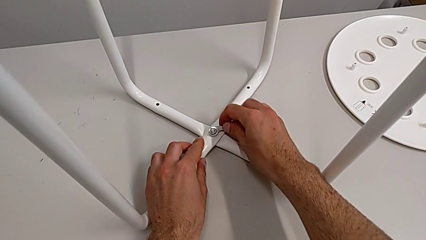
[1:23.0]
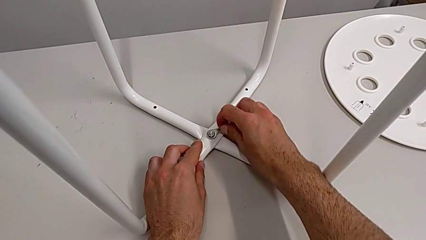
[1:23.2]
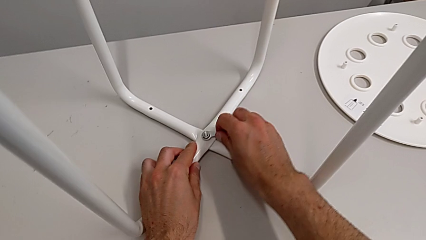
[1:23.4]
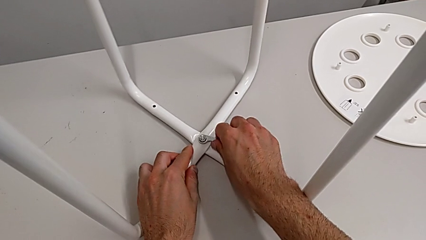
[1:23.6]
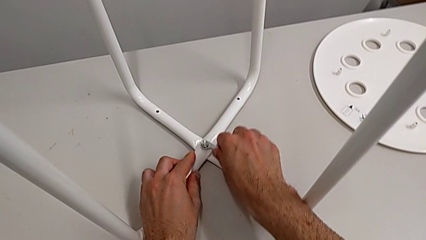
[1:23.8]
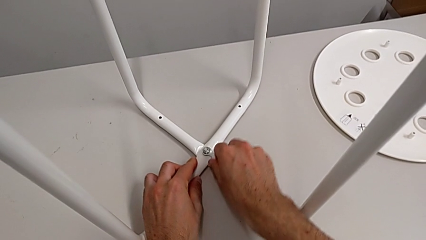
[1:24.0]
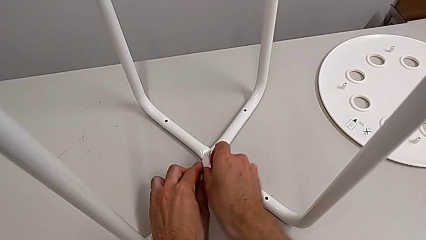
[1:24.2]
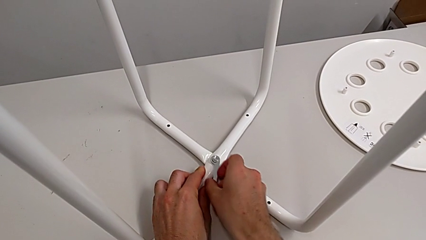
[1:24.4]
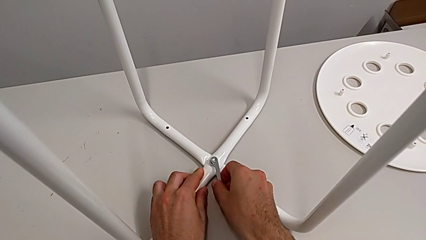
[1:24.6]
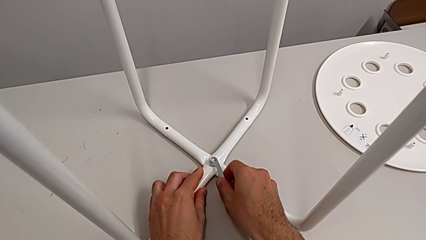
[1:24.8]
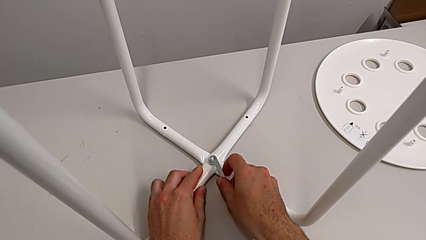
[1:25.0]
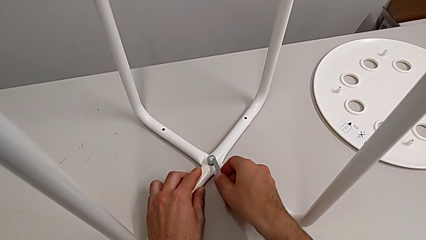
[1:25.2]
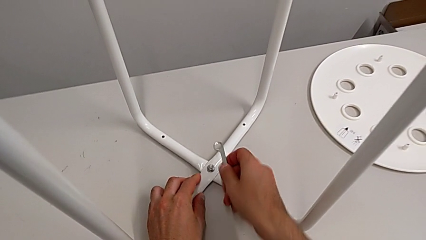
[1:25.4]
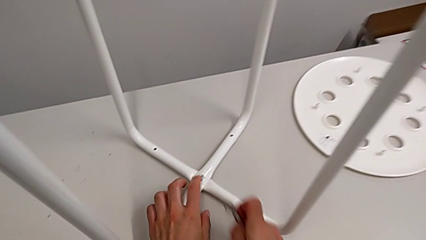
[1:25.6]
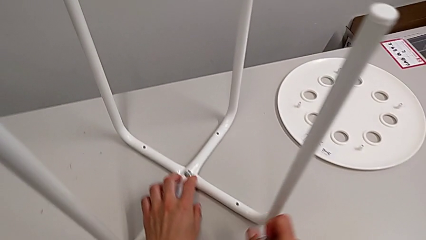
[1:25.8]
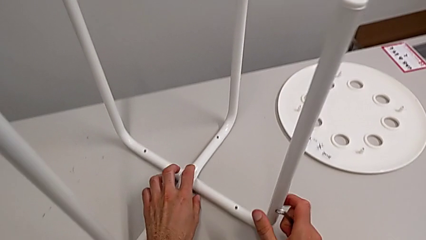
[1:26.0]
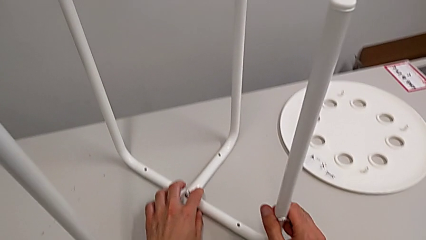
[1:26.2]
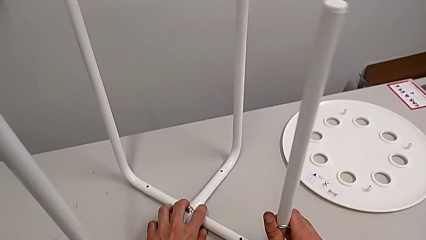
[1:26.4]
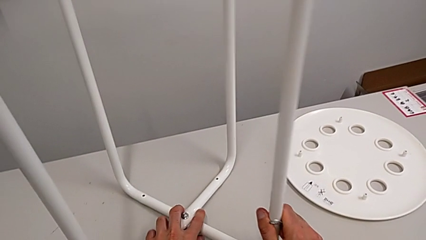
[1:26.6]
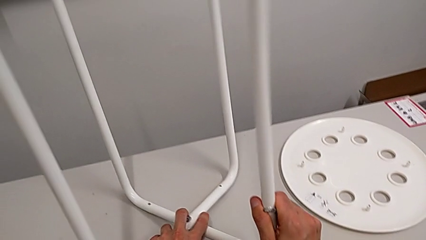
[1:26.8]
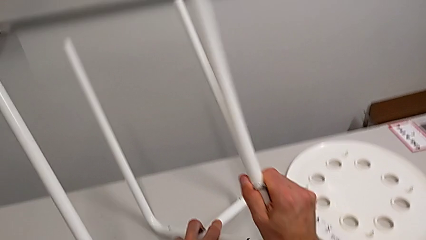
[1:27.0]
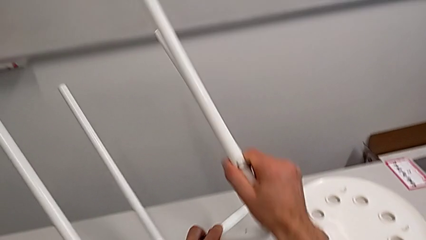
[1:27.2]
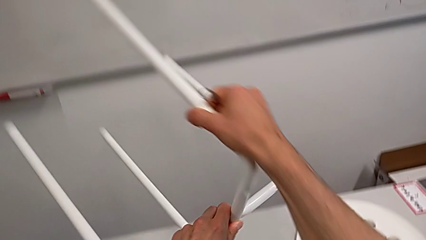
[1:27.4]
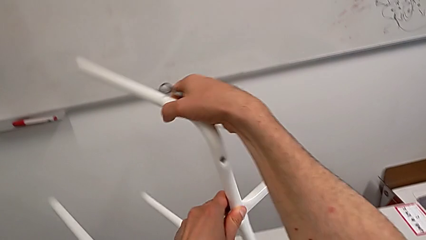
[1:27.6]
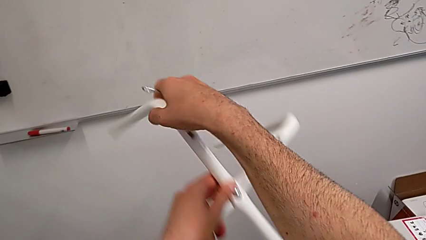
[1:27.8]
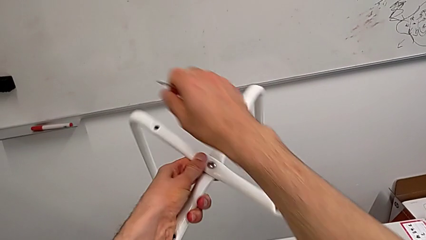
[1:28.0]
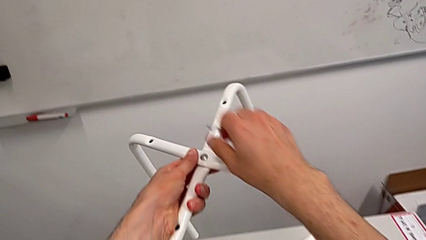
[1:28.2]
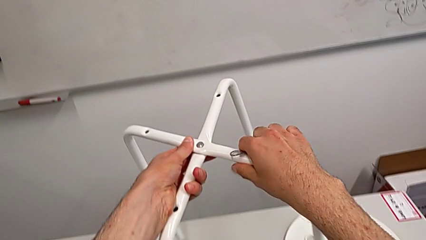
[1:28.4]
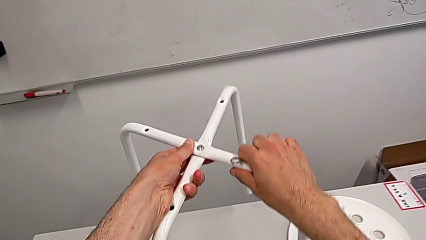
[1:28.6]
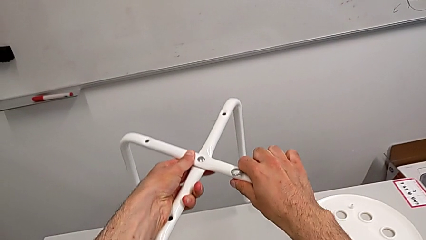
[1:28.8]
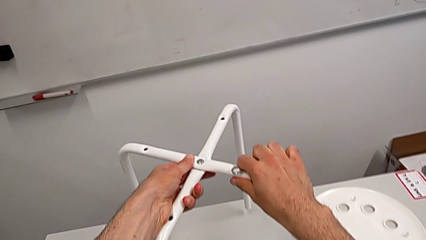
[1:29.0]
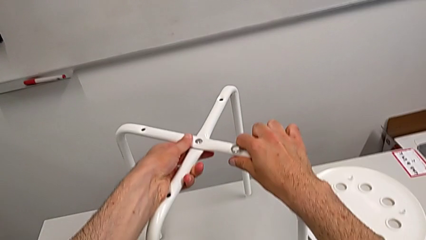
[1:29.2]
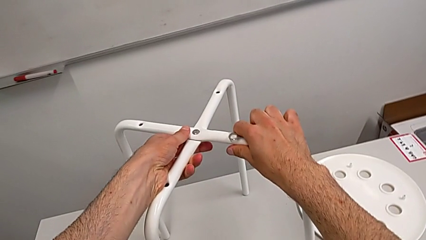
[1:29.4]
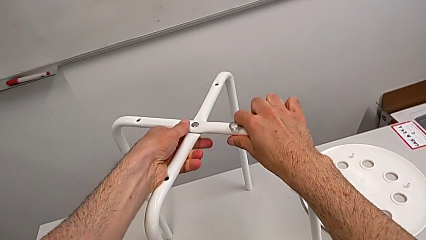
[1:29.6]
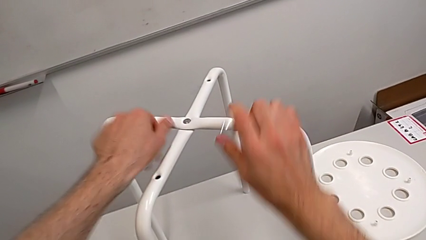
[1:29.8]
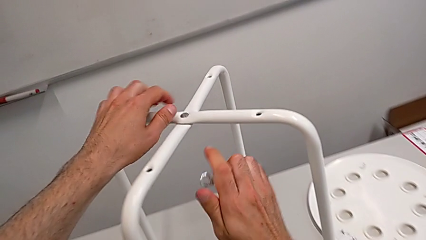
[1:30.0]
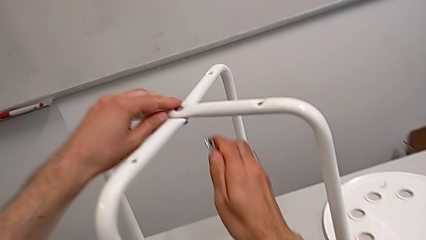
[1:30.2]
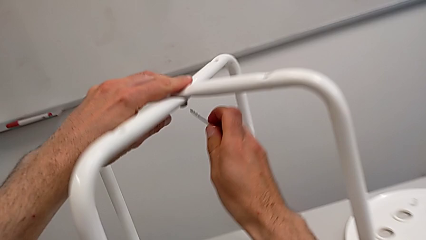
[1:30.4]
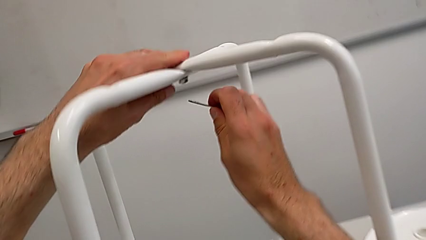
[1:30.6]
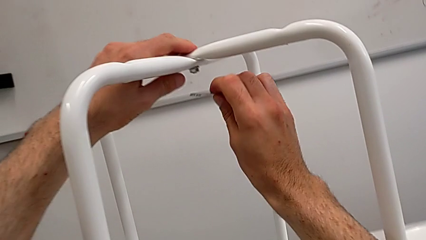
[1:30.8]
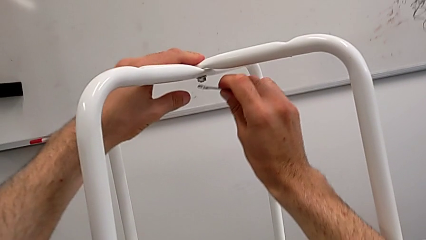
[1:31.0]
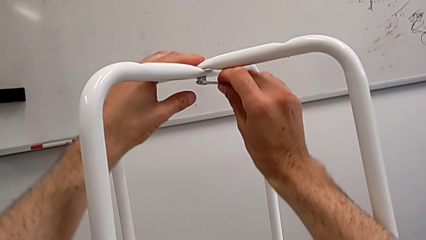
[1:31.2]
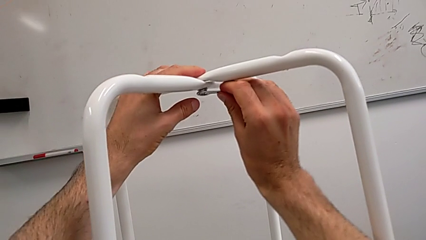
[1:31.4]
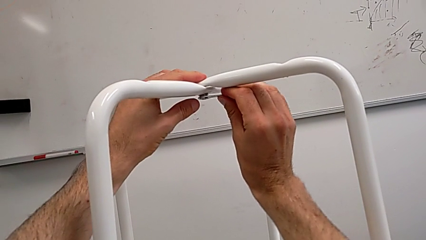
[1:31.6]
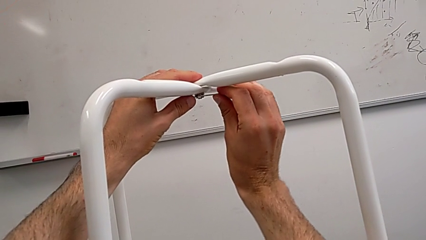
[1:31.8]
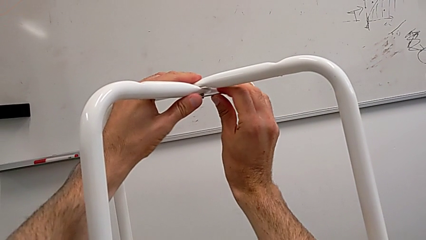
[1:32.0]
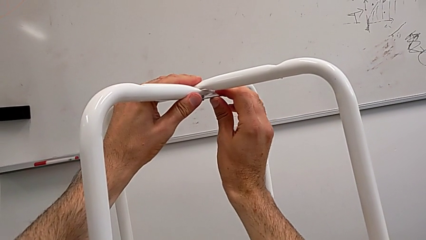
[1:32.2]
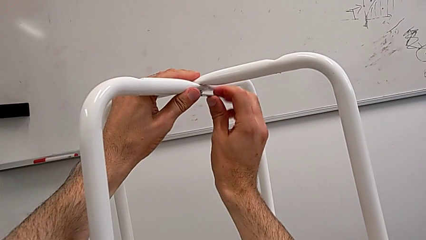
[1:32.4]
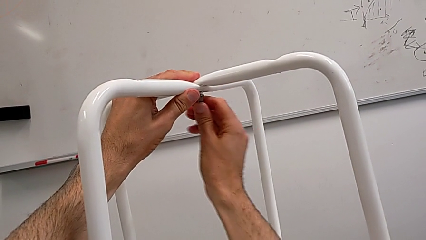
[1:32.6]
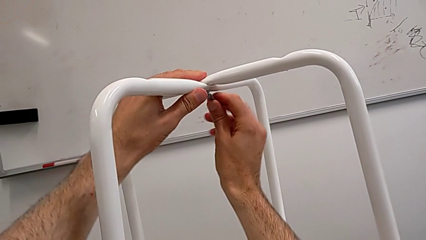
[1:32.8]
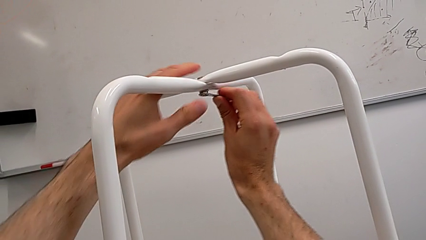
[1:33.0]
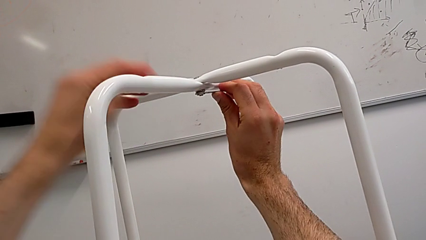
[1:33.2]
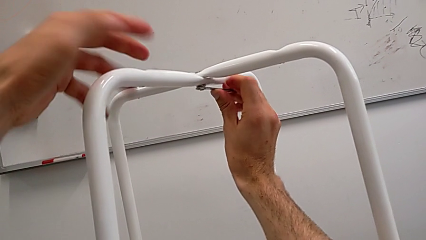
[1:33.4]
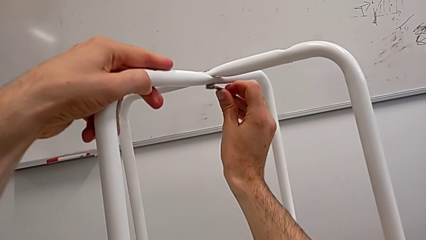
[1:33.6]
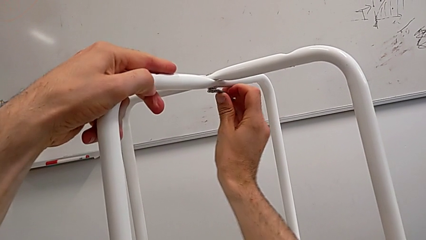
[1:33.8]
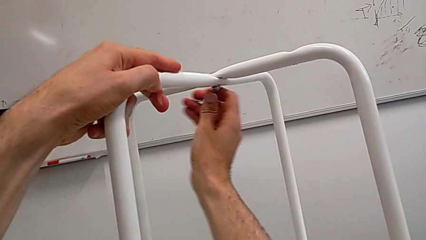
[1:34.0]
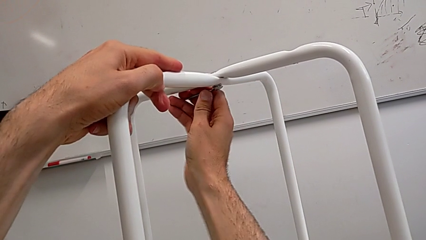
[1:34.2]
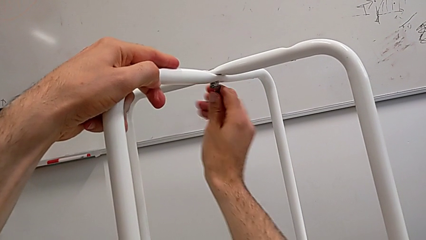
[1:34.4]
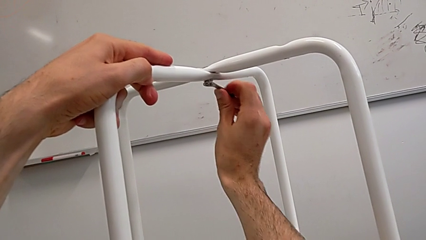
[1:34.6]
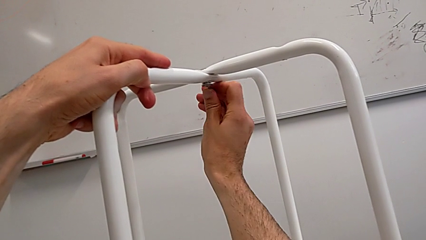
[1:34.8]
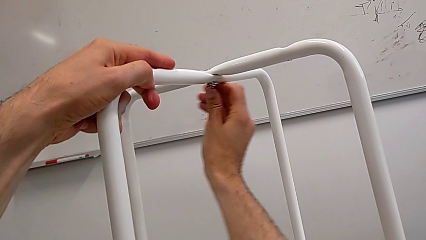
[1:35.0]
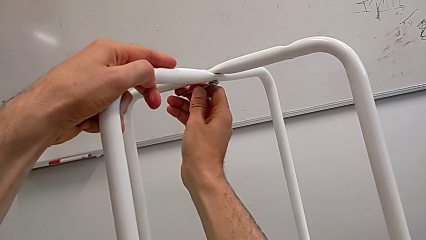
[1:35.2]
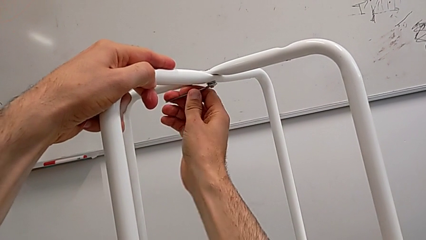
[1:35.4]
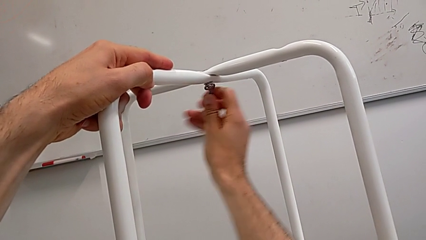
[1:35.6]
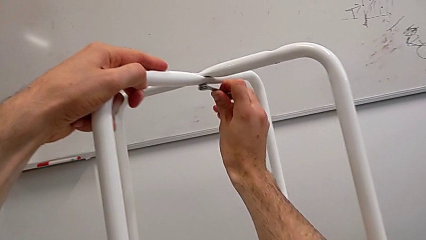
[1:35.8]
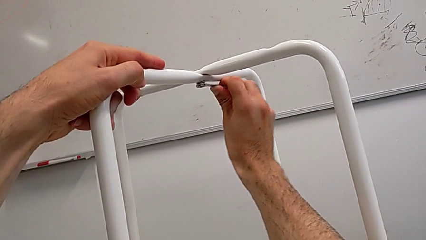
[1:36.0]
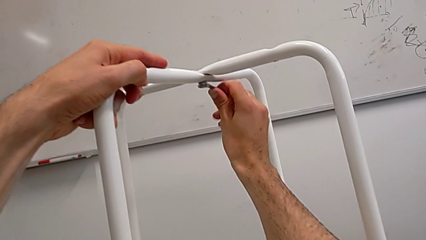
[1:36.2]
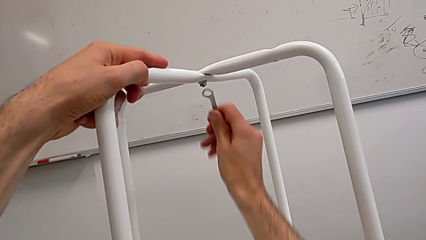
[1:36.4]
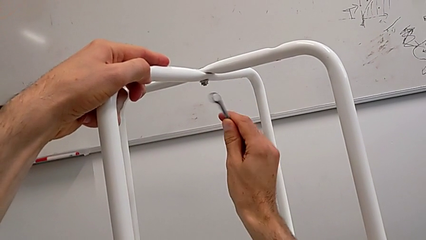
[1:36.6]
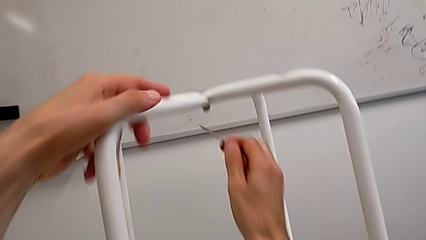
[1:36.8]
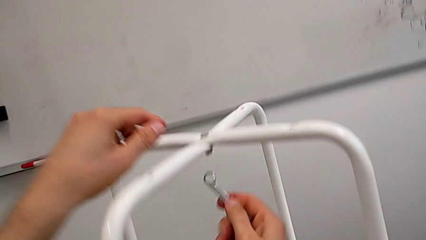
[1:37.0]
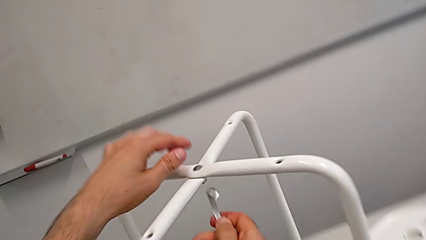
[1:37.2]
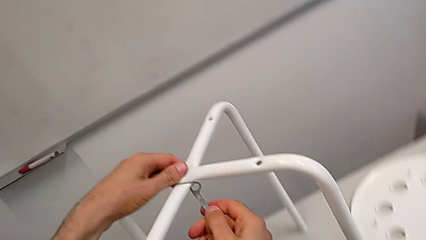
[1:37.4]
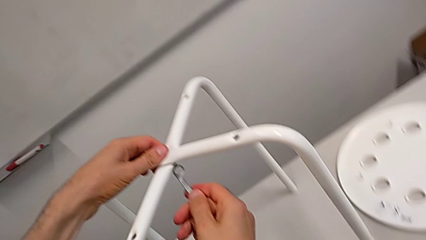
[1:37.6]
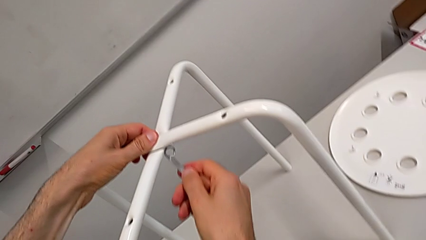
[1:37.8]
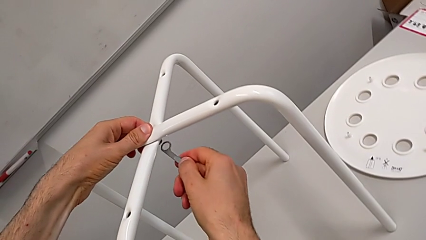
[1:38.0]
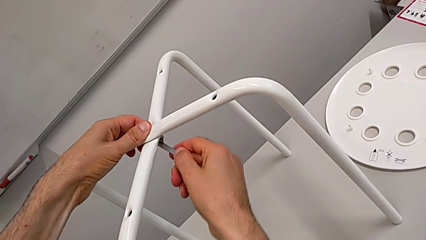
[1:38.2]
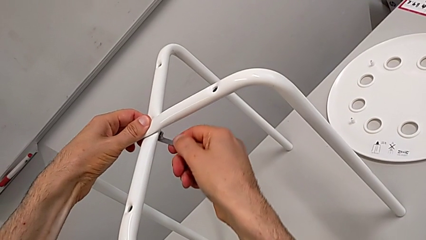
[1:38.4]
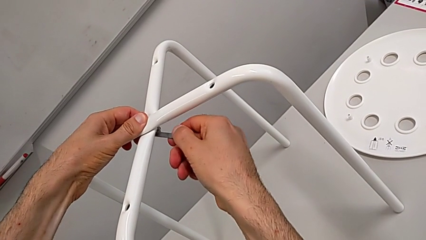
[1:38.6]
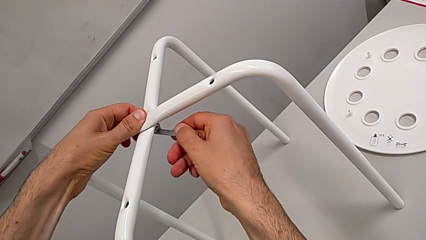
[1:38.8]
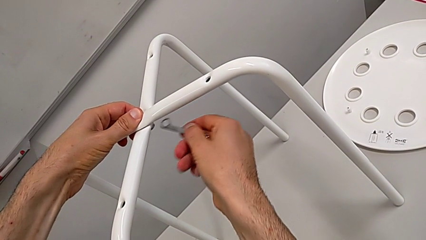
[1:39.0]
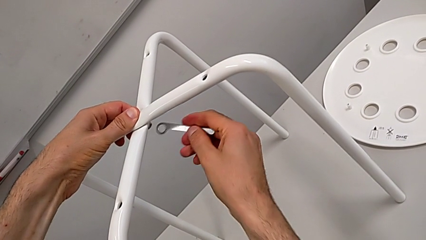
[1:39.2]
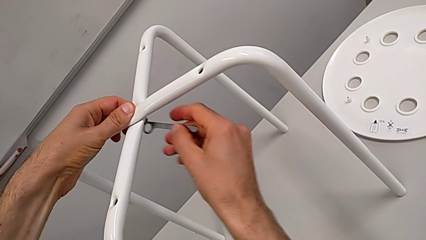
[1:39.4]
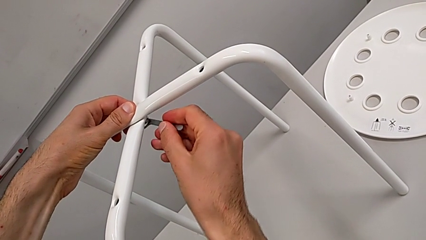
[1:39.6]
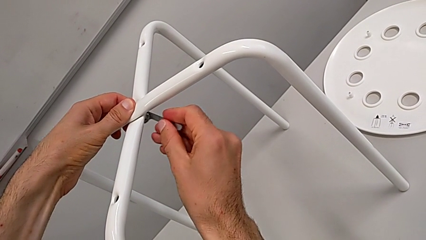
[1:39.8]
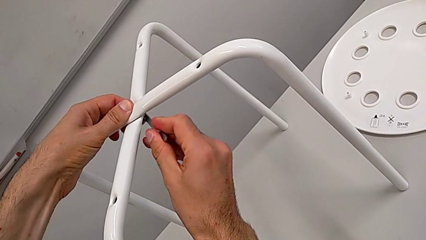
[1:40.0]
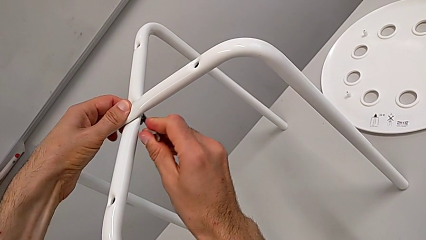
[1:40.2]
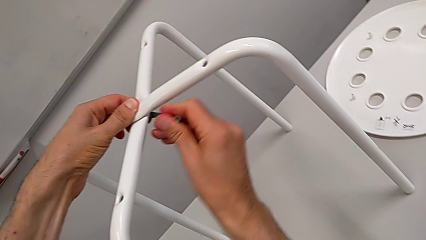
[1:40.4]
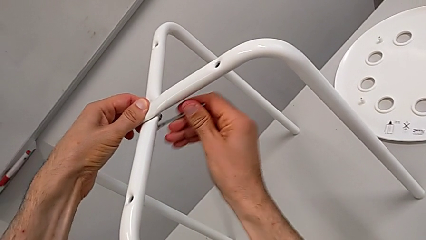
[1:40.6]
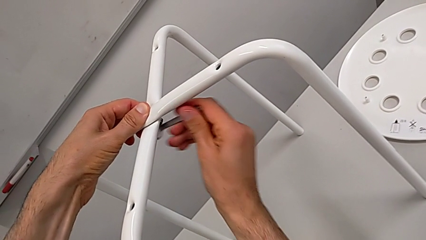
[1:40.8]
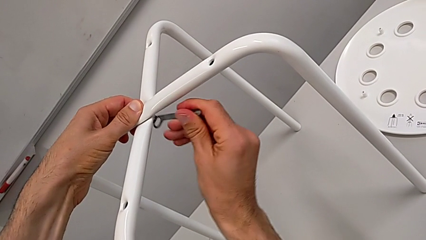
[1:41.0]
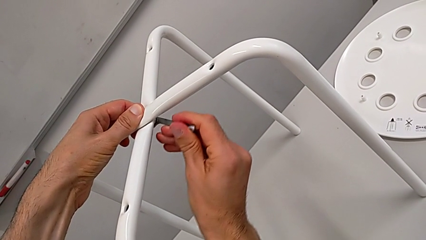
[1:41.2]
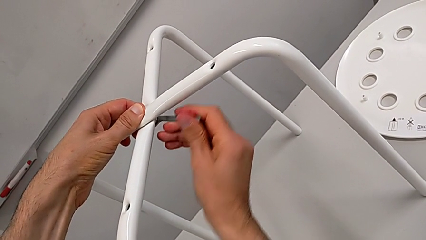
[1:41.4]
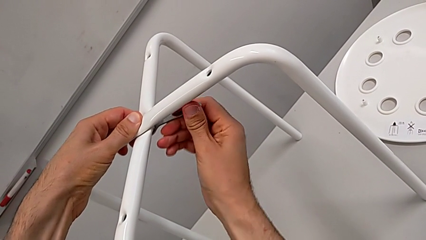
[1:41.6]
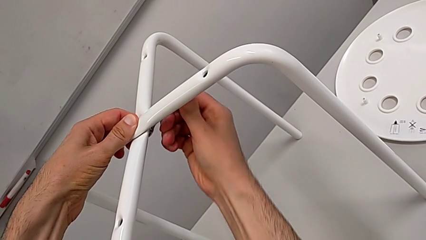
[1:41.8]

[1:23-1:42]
The camera wearer is screwing the legs. They wrongly screw the hex nut, withdraw the hexagonal wrench, lift the Allen wrench, rotate the leg, insert the Allen wrench, screw the hex nut, withdraw the hexagonal wrench and insert it.
